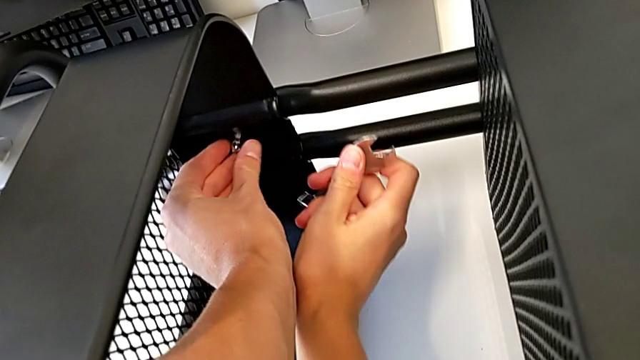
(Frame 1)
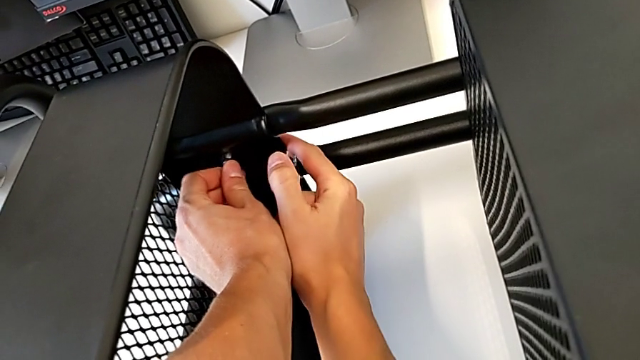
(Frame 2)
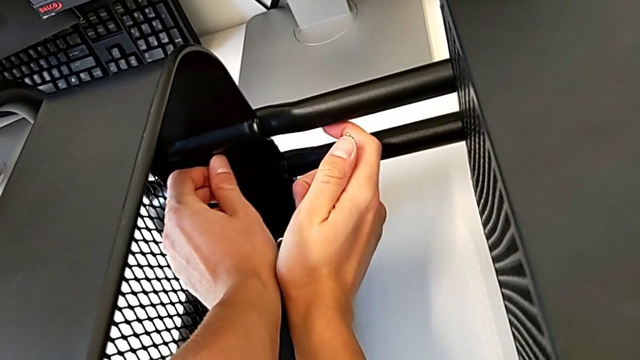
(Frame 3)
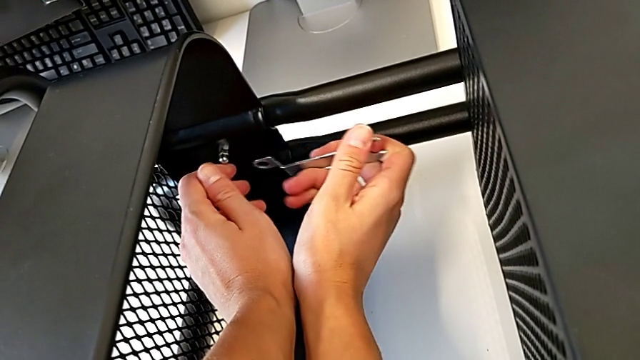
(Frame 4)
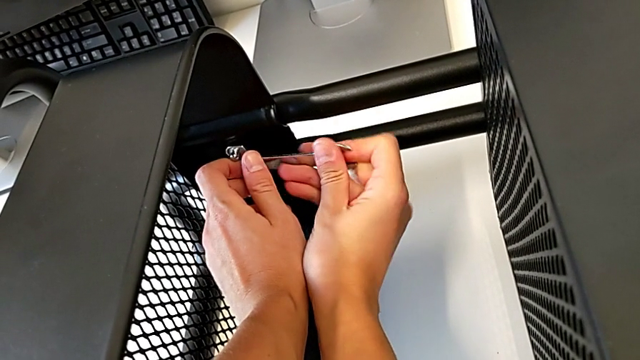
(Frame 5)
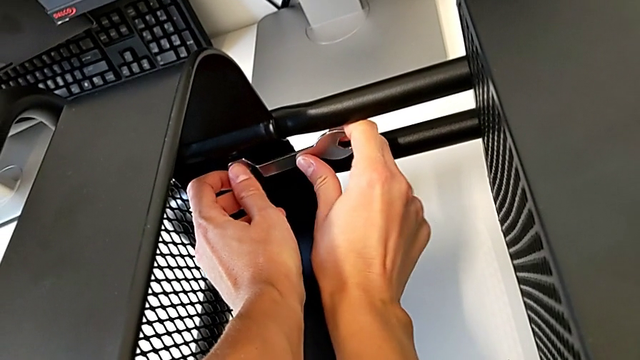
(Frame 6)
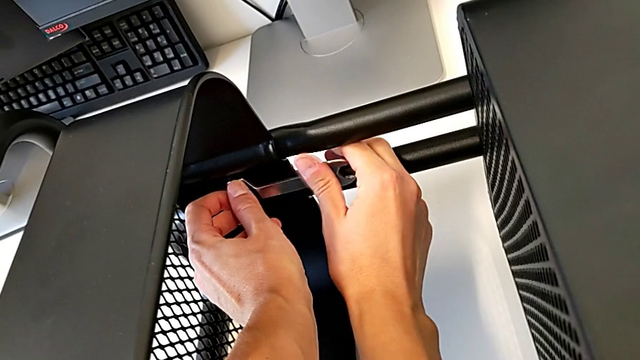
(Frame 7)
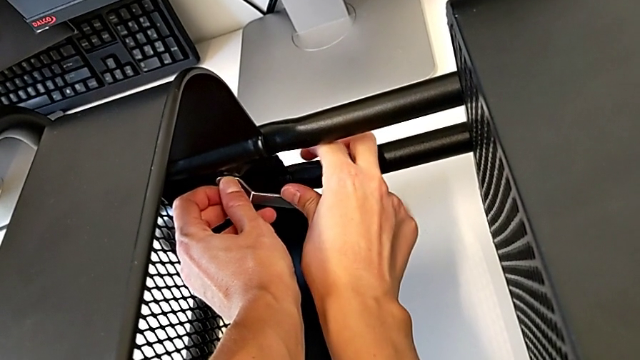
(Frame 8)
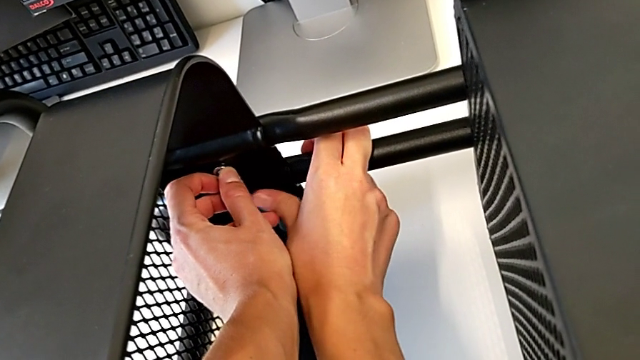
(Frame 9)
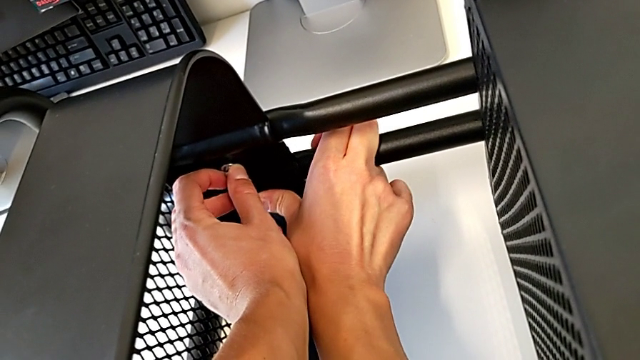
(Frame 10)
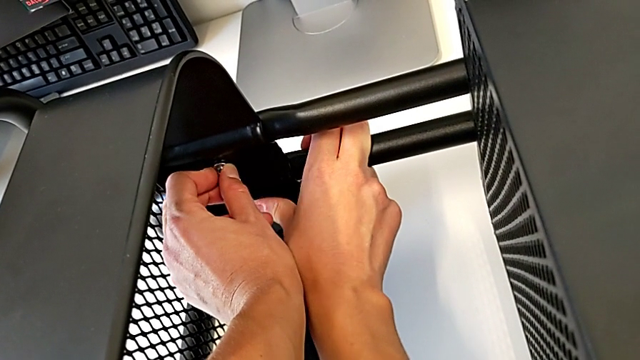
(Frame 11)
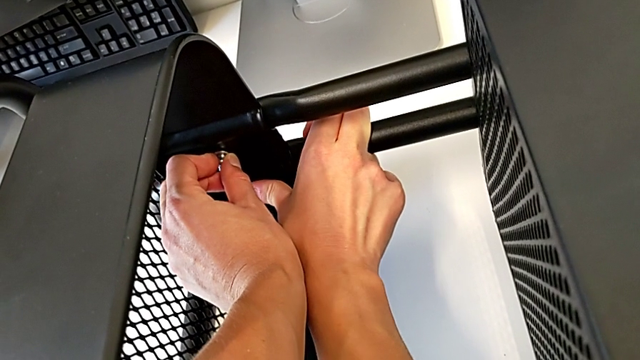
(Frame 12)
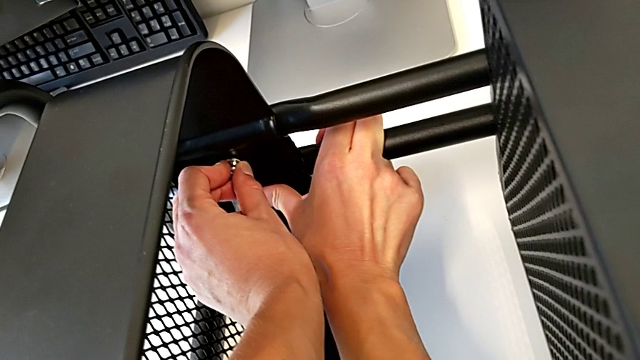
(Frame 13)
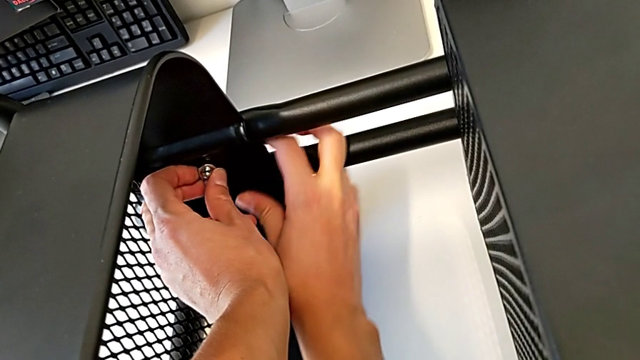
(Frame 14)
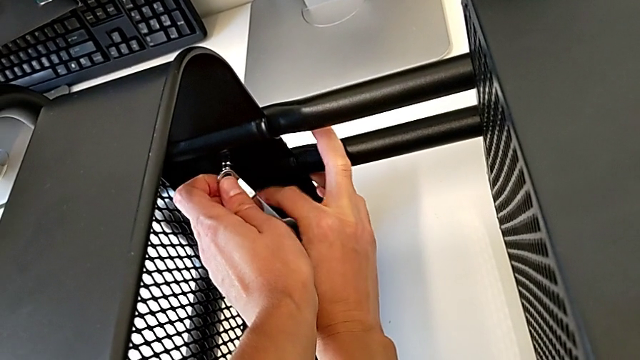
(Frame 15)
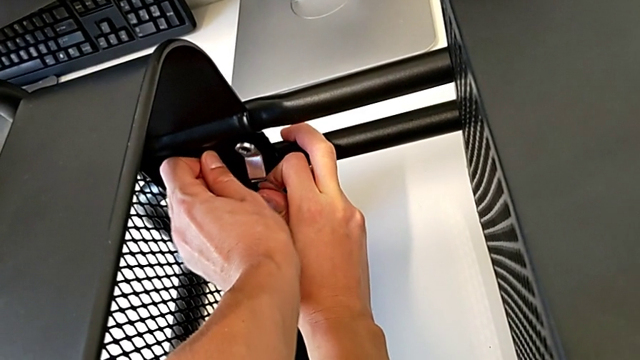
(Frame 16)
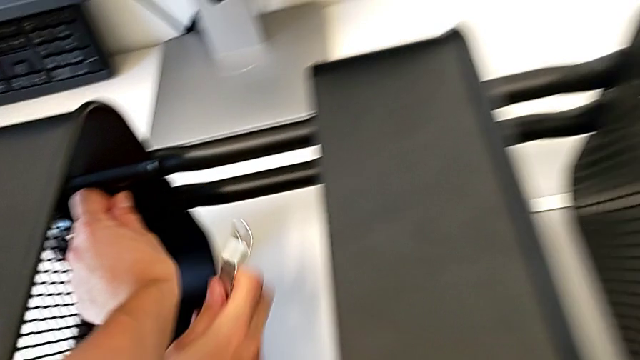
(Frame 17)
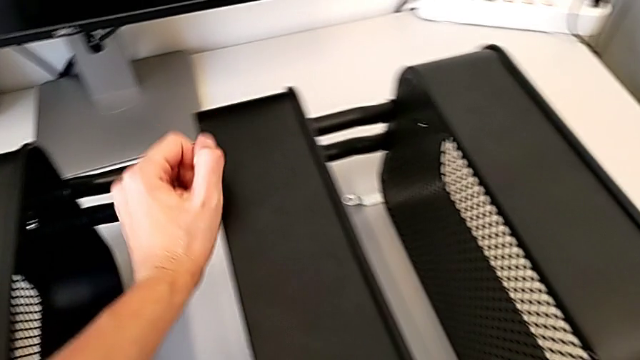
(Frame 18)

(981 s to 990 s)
The camera wearer is tightening the hexagon cap nut on the trays. They keep screwing the bottom grid tray.

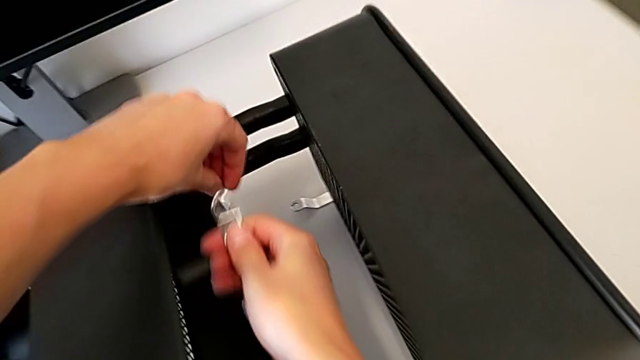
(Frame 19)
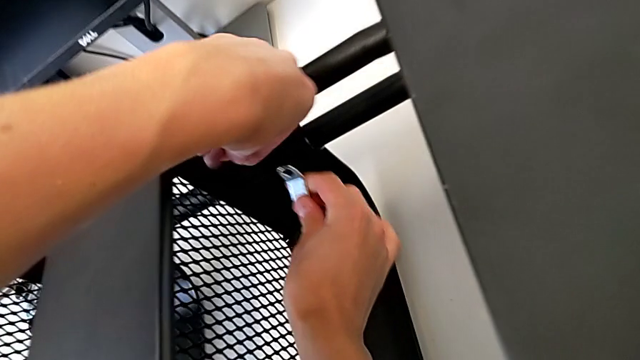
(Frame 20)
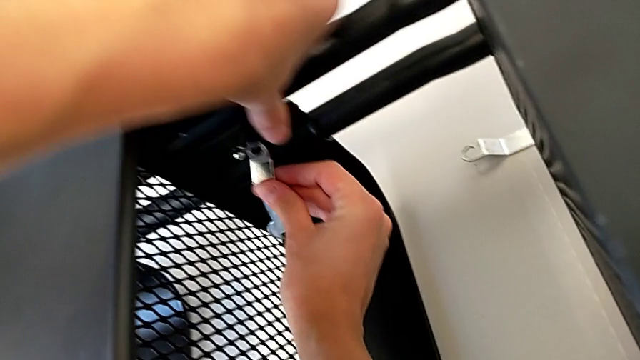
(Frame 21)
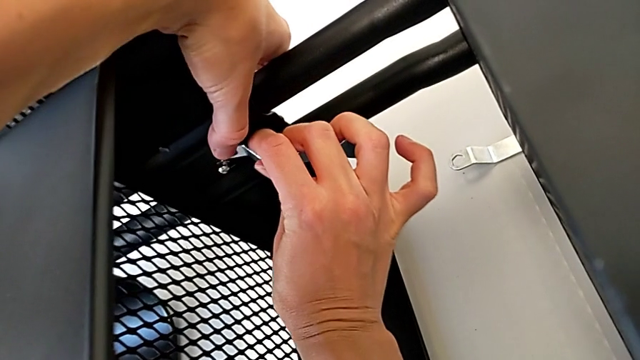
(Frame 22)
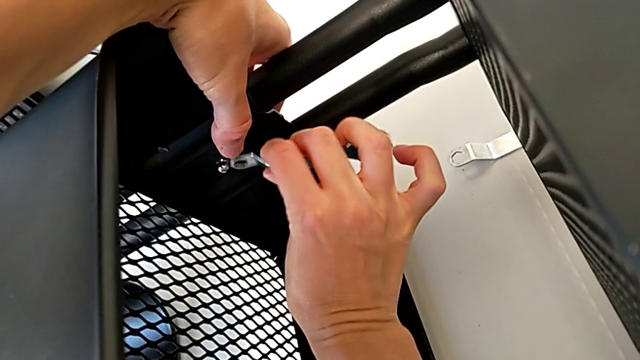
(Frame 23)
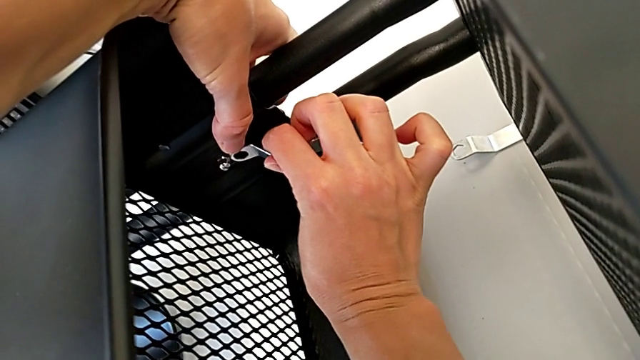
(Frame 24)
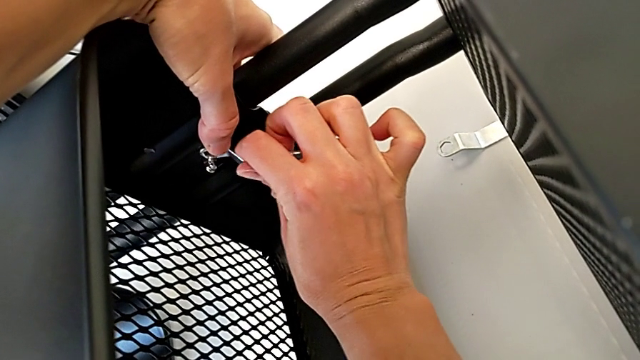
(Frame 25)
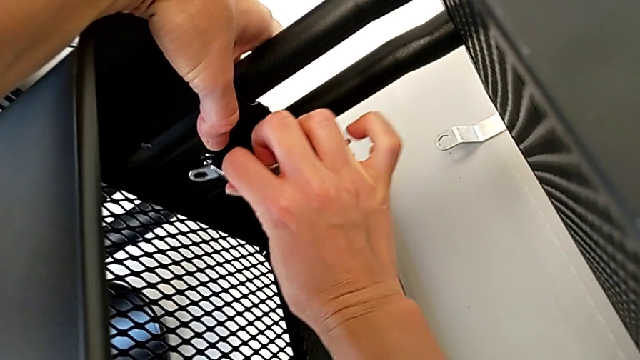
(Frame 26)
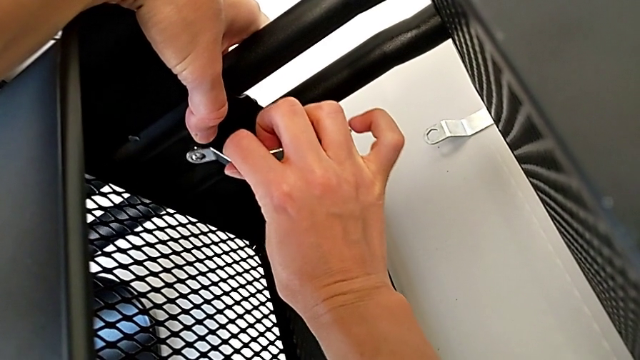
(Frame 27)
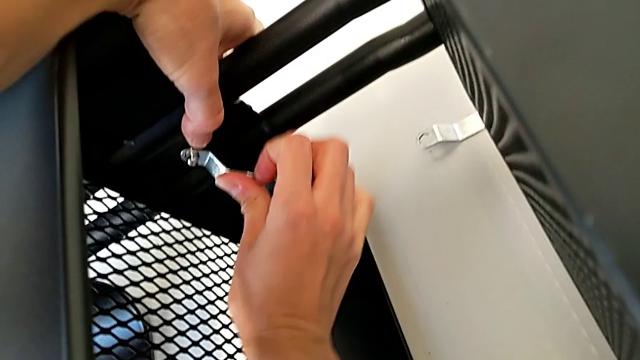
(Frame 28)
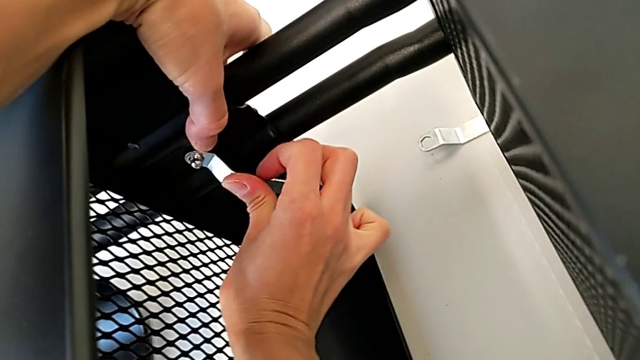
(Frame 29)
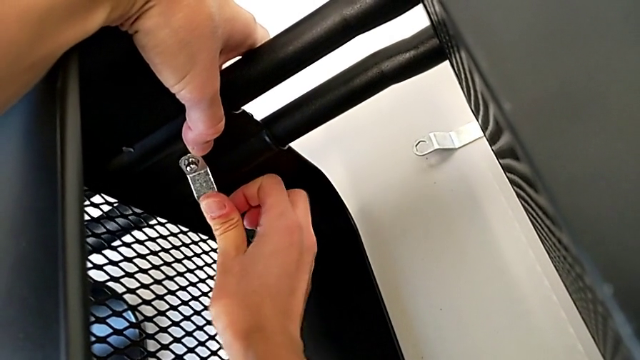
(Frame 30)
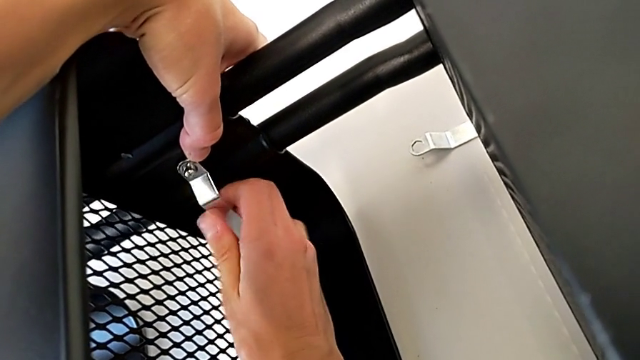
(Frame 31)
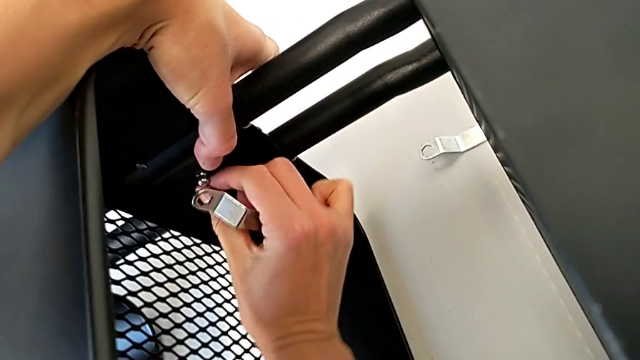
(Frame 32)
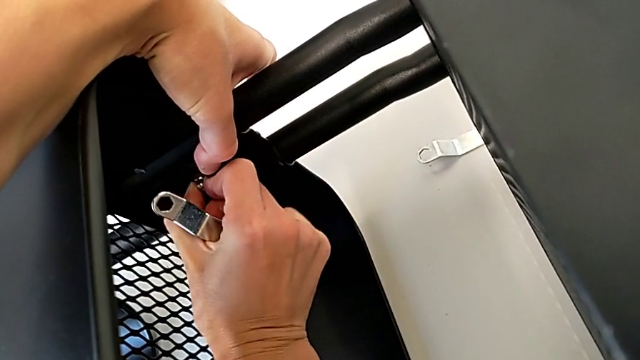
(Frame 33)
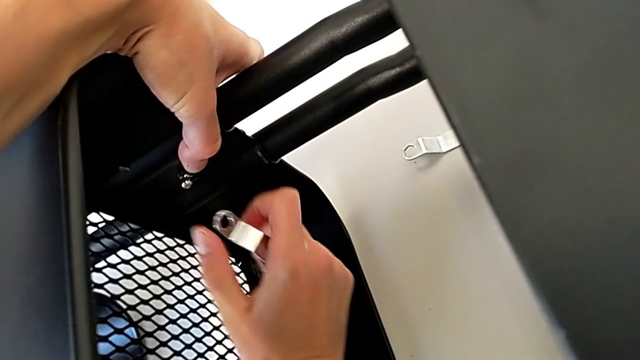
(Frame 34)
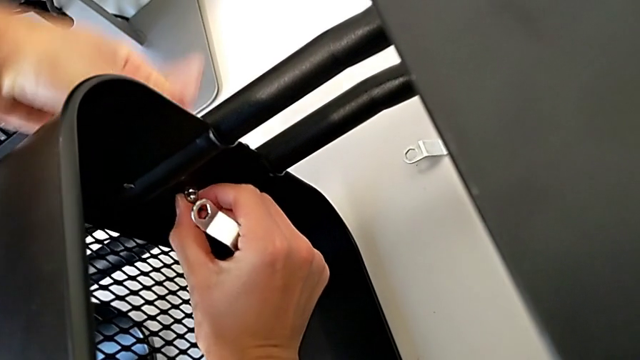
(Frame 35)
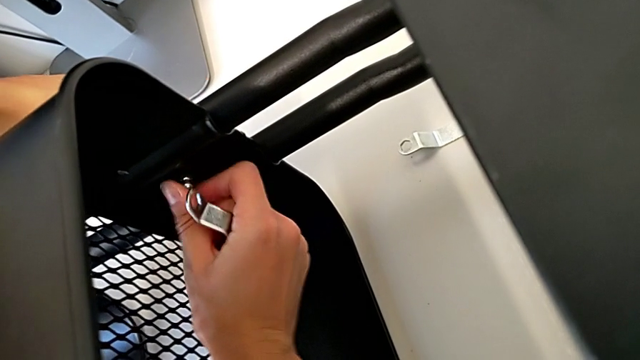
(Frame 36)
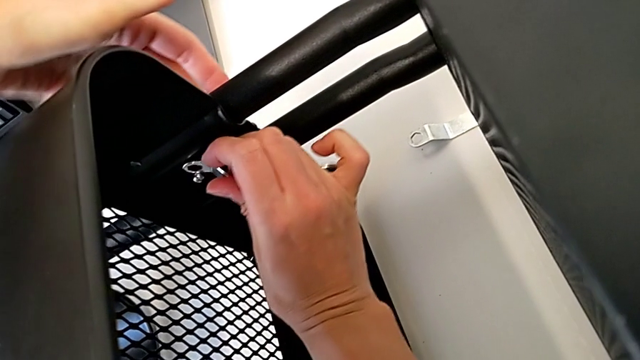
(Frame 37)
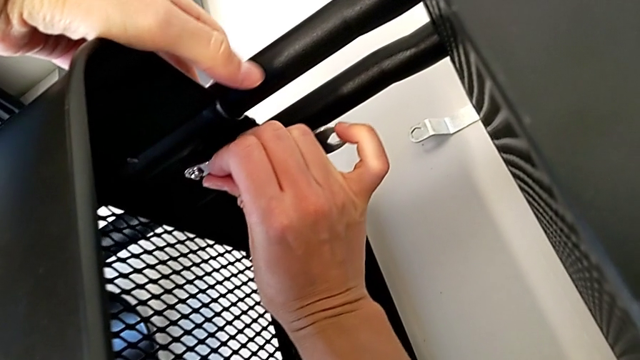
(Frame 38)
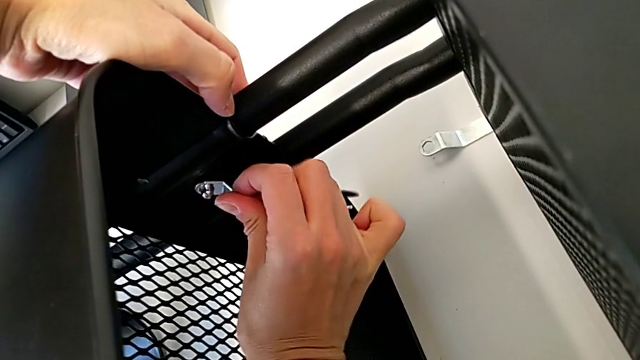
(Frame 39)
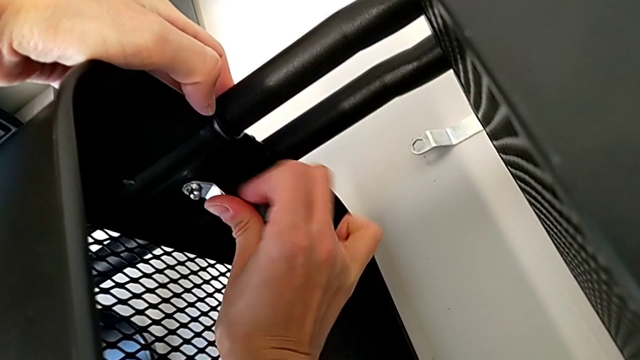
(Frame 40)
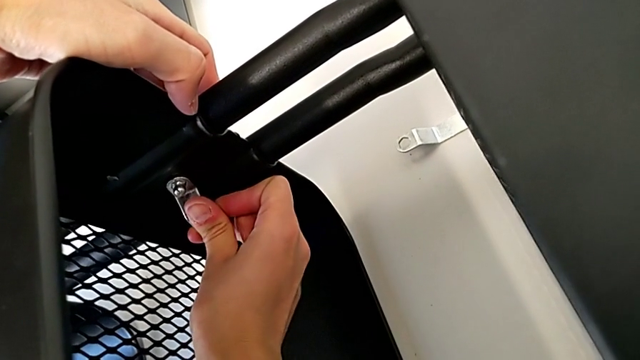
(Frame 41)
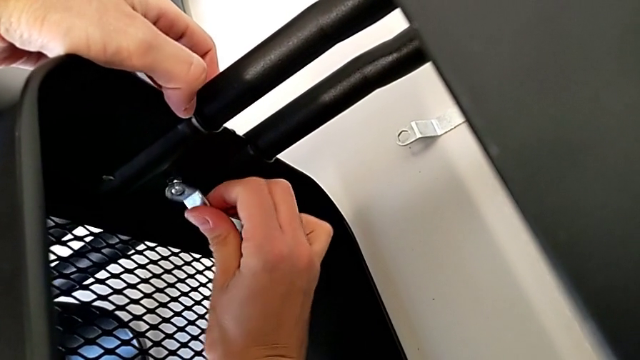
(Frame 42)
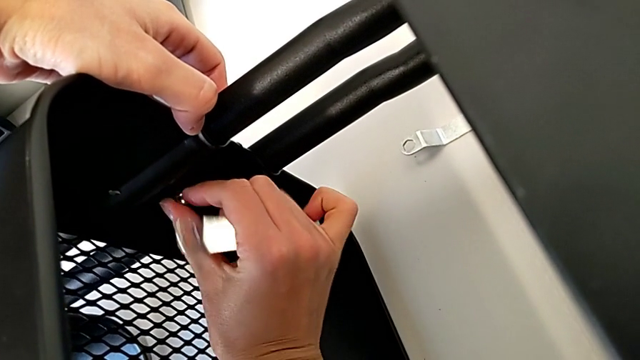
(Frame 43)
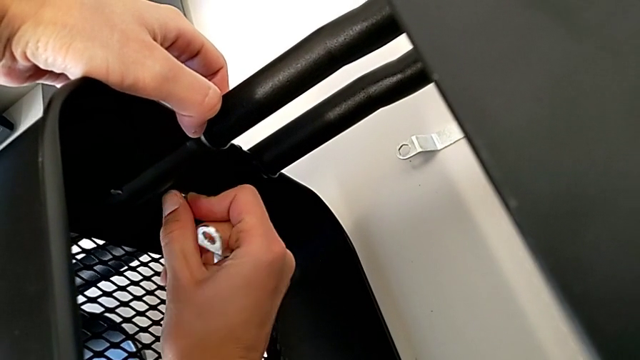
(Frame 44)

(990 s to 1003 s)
The camera wearer is tightening the hexagon cap nut on the trays. They begin to screw the middle hexagon cap nut.
